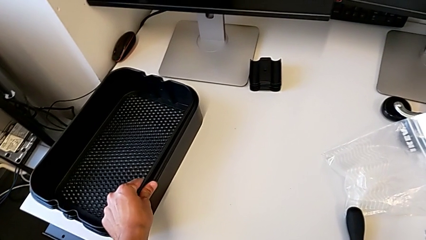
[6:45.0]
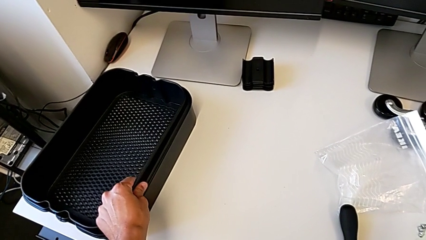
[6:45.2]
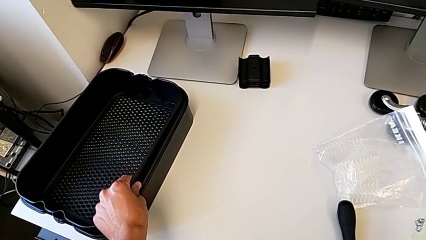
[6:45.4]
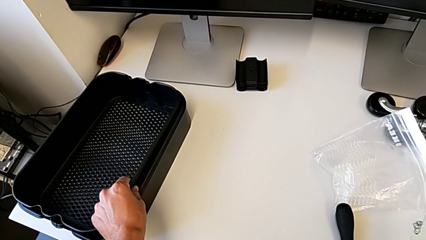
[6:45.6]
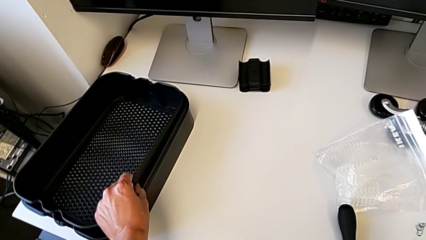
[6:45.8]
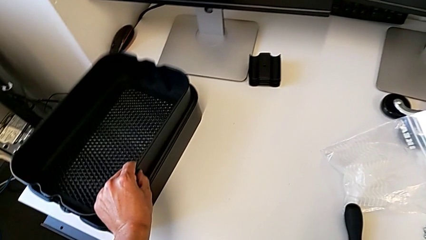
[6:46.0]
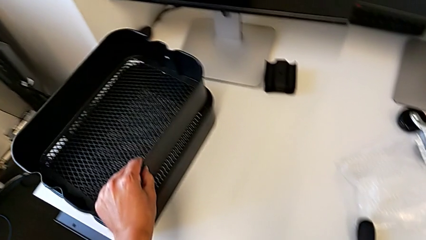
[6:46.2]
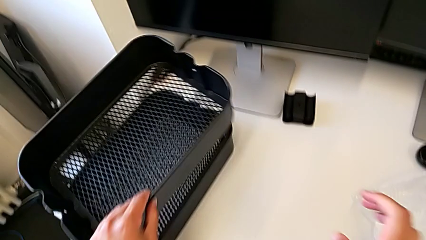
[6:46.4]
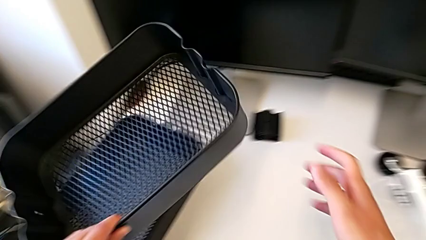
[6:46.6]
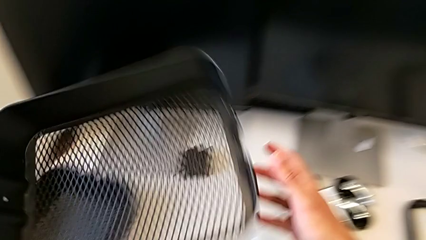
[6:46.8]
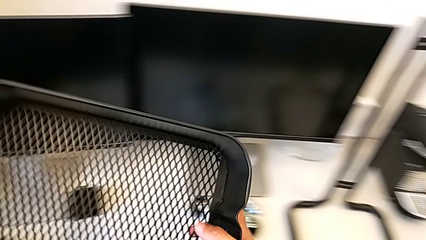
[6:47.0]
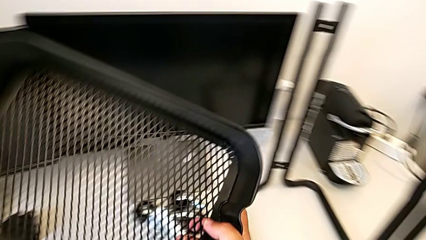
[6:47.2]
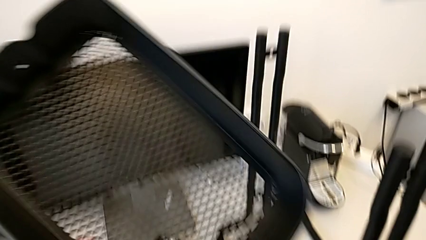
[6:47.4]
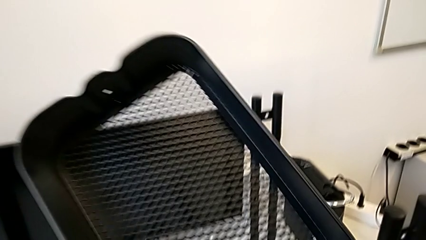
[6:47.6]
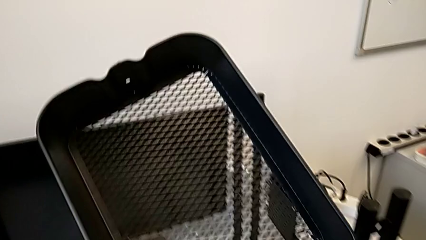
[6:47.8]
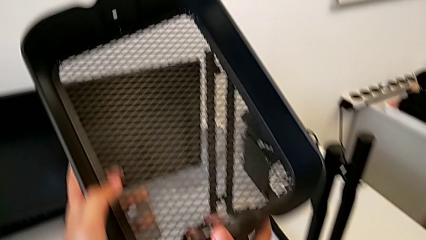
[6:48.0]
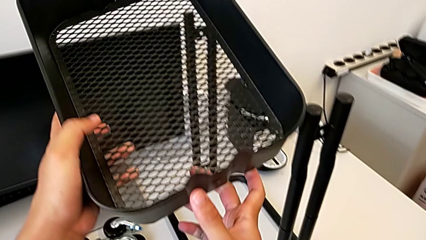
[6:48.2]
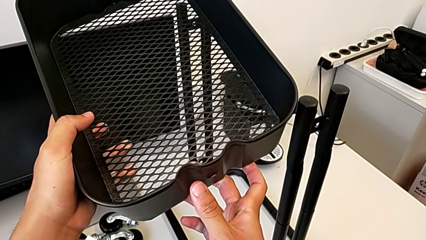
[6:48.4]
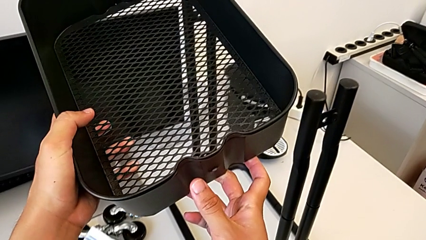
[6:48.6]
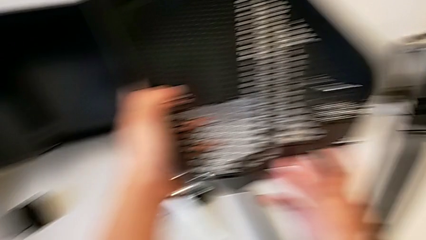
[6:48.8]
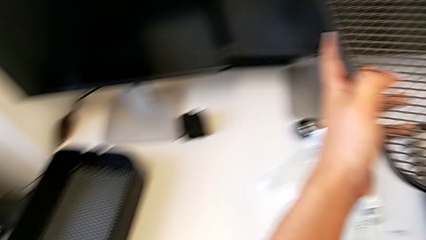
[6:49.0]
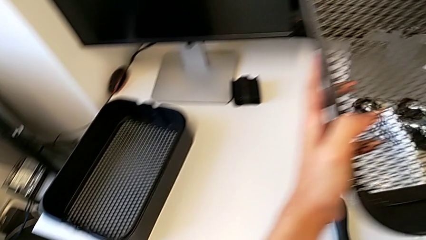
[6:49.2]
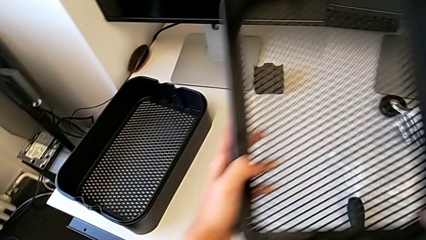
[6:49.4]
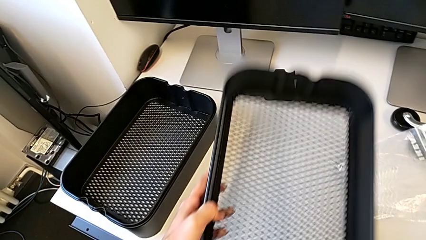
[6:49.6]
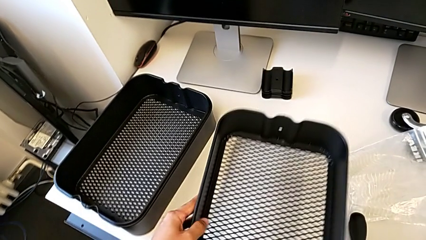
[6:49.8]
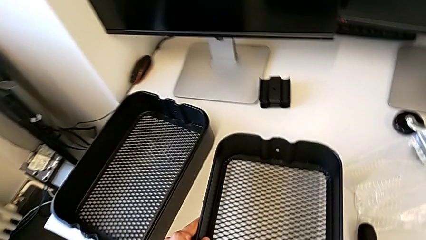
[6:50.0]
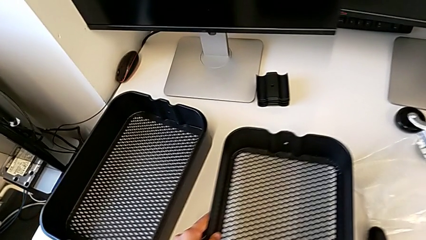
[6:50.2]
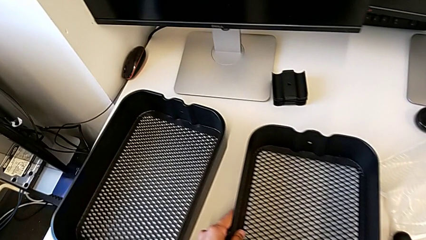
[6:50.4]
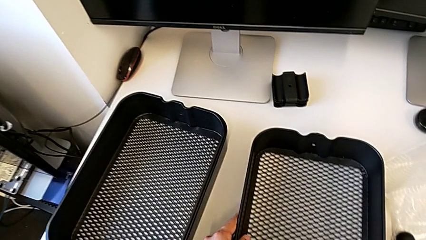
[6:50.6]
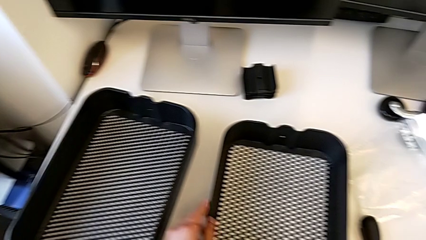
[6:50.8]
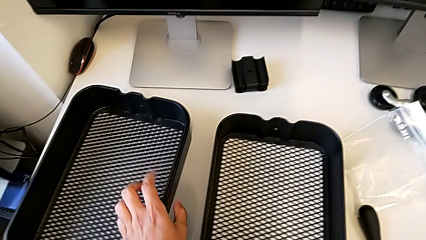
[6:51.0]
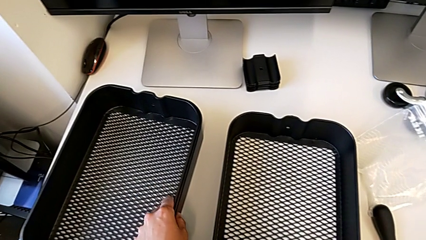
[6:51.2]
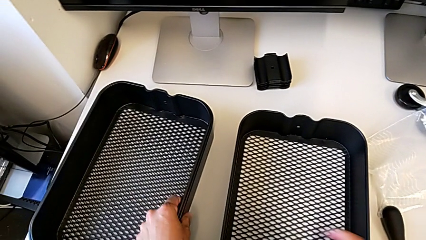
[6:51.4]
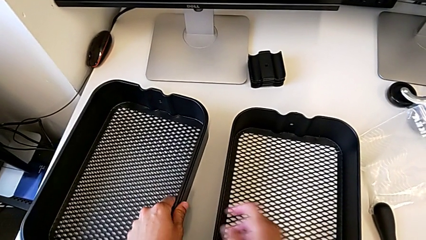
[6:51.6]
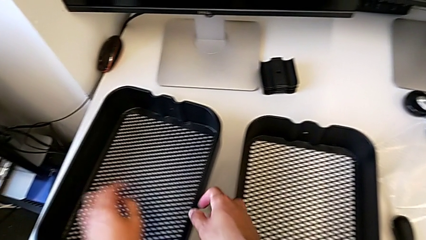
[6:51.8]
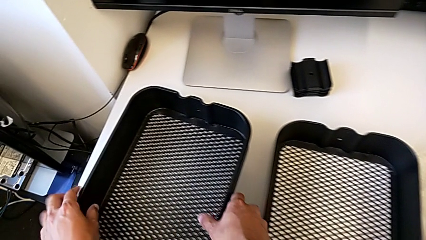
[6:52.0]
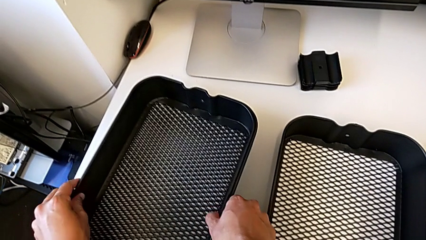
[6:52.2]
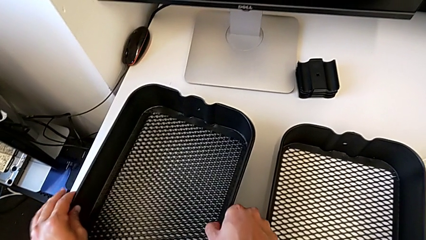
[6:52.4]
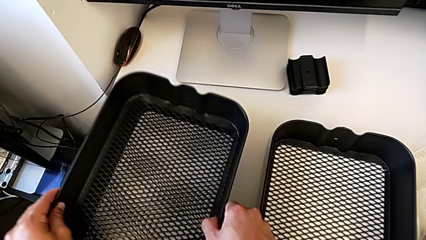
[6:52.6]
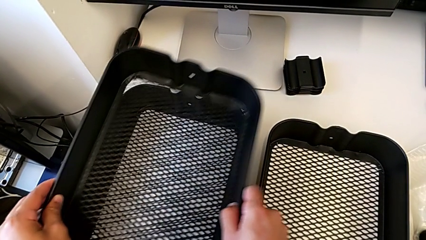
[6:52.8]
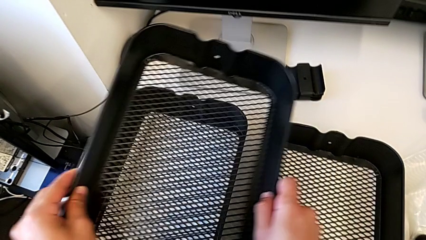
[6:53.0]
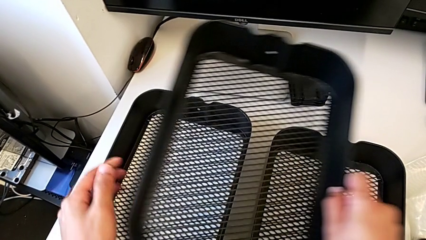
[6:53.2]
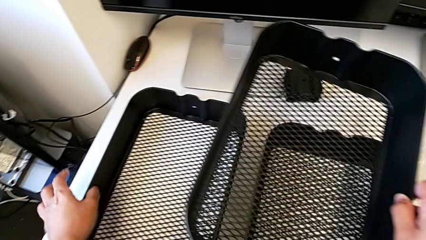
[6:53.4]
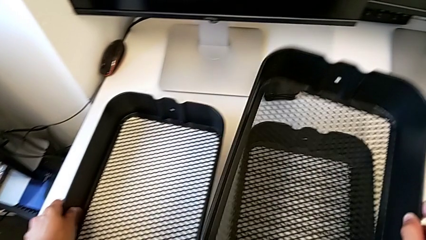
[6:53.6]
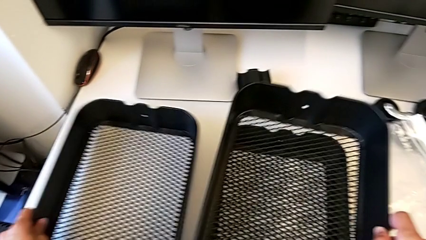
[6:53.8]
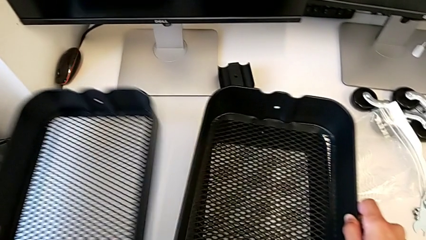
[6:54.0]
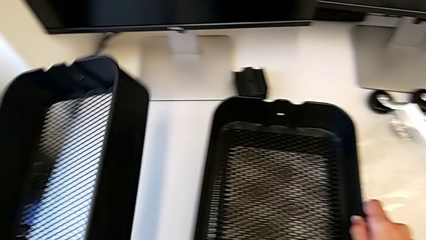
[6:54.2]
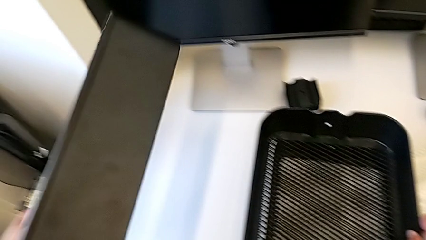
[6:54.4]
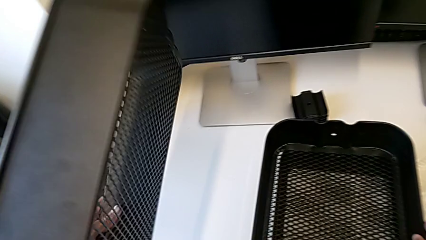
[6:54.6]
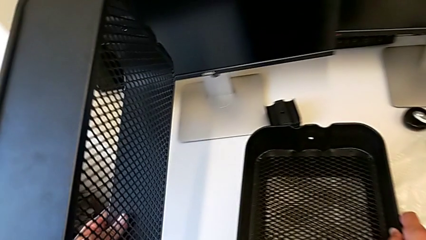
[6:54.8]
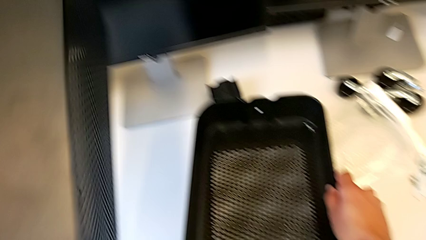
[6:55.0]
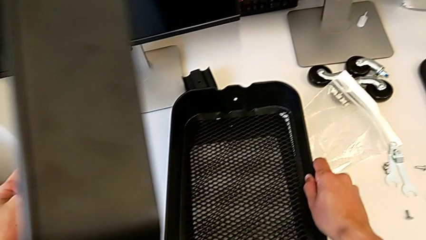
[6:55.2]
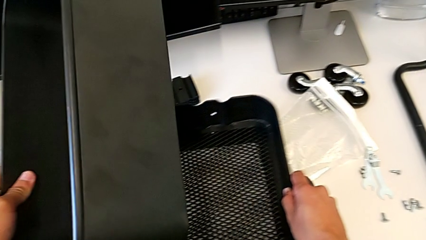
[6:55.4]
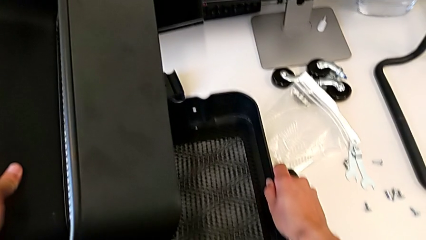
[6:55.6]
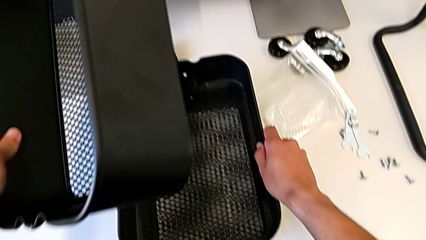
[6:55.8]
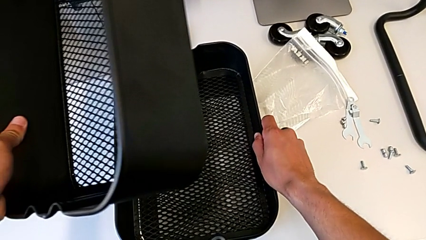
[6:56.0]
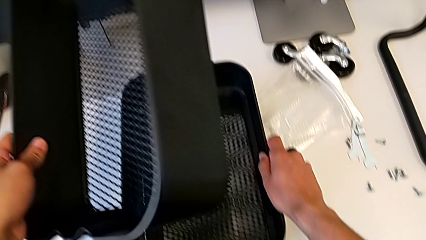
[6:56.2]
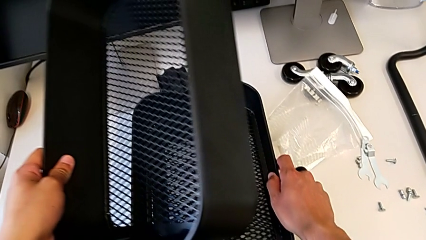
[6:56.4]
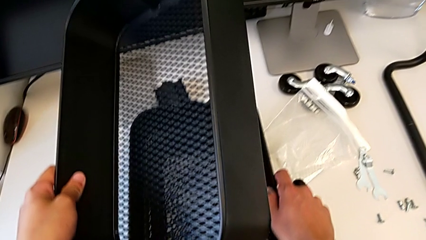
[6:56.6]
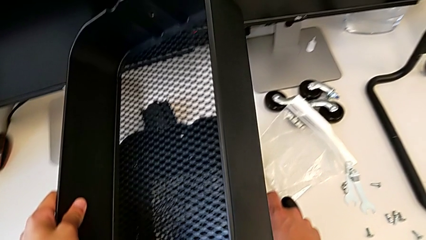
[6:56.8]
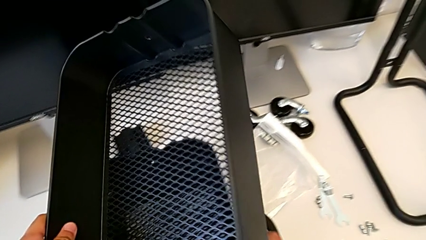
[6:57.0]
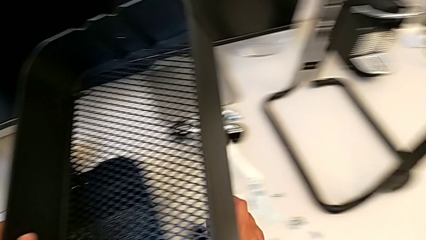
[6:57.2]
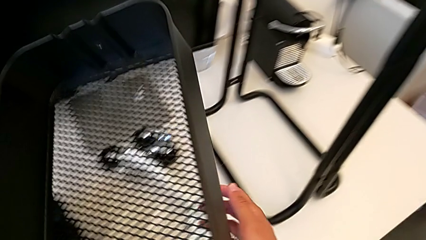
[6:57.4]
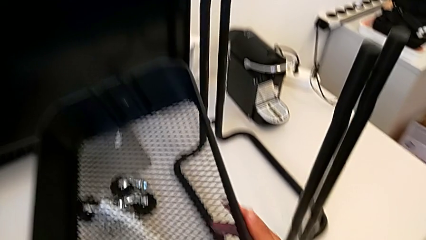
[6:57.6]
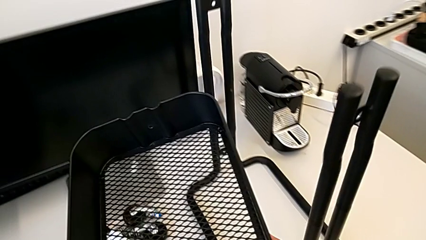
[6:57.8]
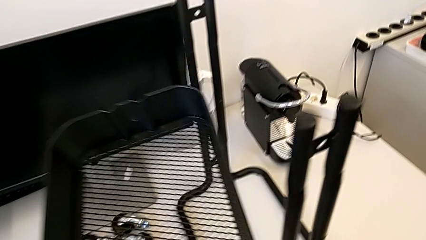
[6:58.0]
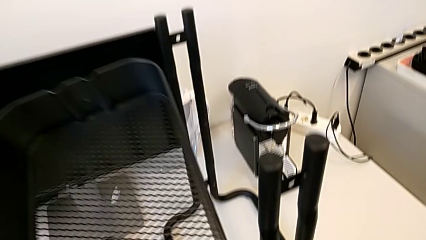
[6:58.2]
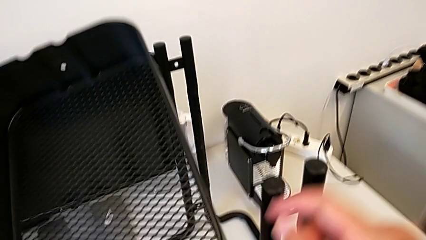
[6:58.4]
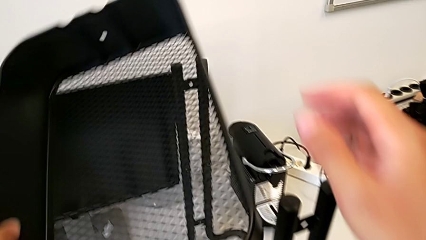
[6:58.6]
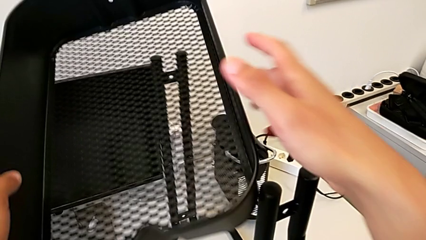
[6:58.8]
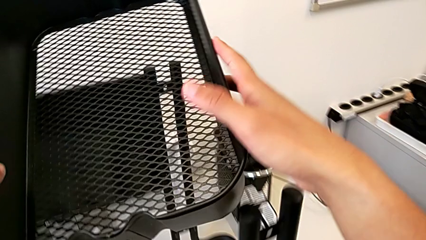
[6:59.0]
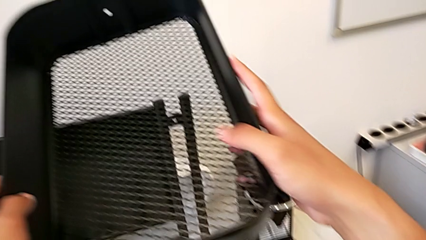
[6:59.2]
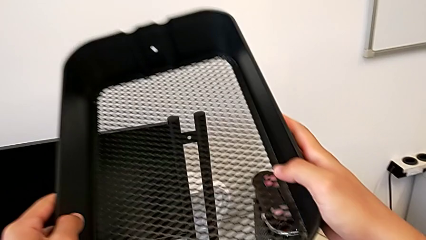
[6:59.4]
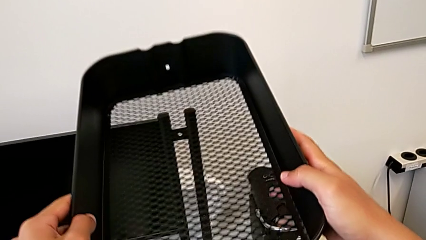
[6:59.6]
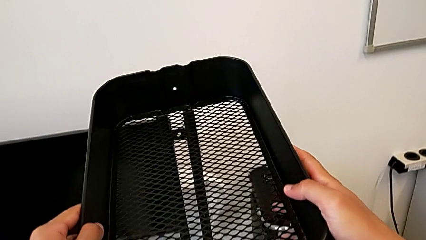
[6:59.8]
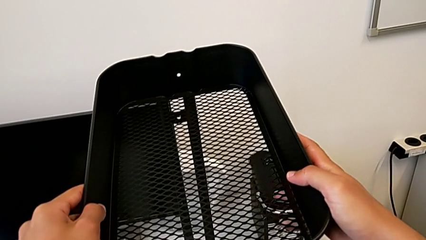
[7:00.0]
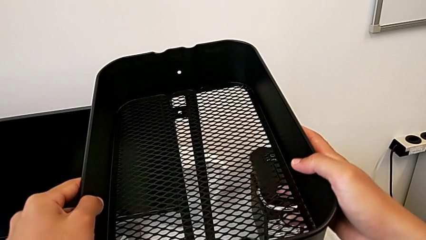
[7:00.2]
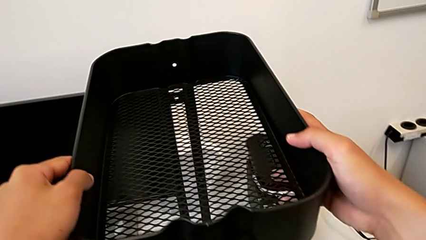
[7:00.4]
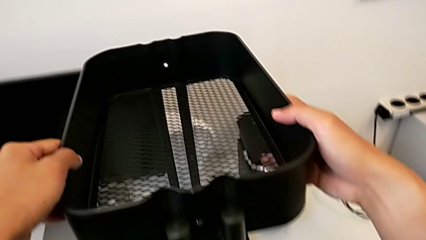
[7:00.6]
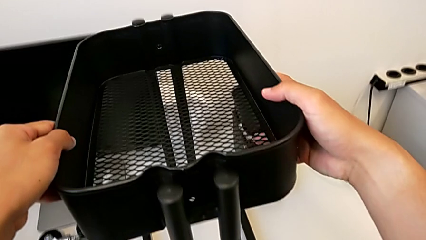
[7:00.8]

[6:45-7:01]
The camera wearer is assembling the bottom shelf with the sidebars. They keep grabbing the top grid tray, grab the middle grid tray, grab the bottom grid tray and begin to place it.
